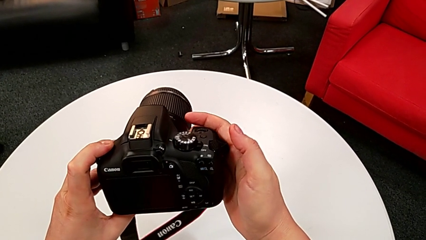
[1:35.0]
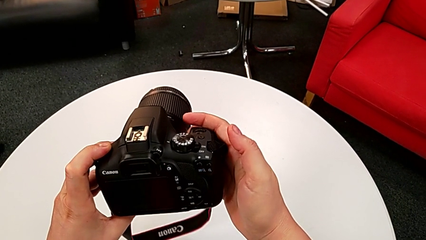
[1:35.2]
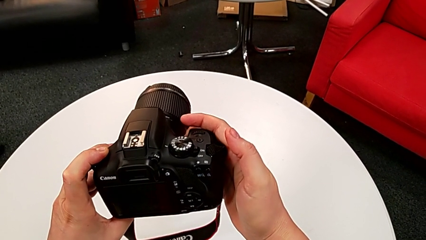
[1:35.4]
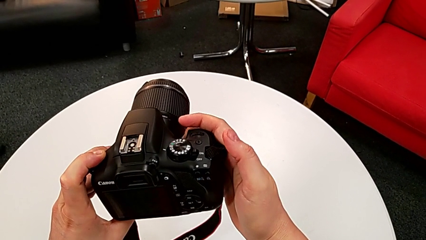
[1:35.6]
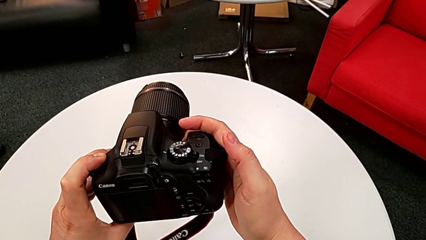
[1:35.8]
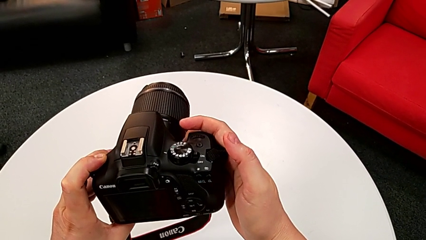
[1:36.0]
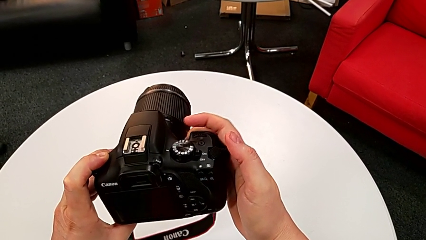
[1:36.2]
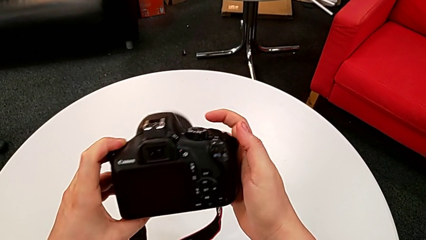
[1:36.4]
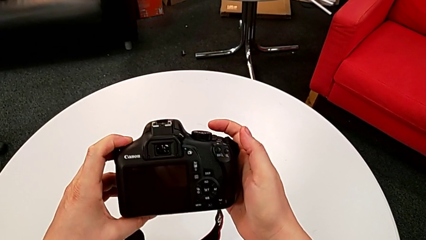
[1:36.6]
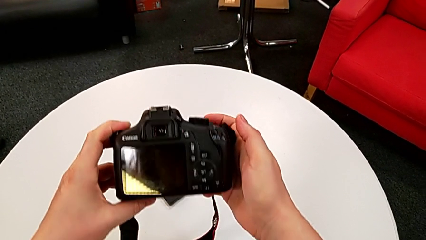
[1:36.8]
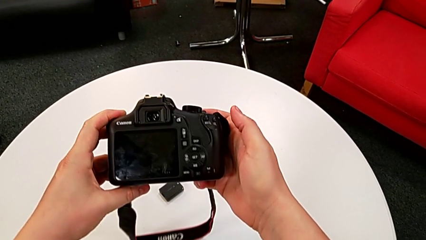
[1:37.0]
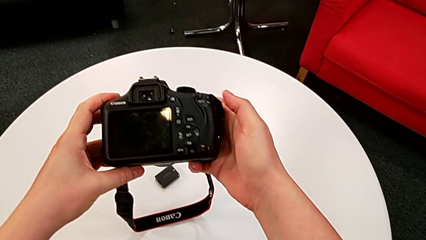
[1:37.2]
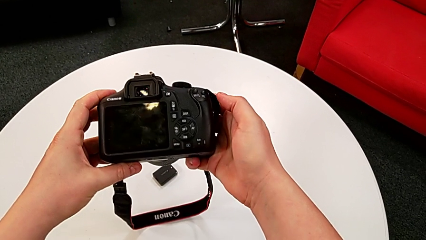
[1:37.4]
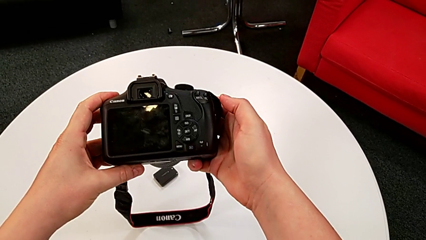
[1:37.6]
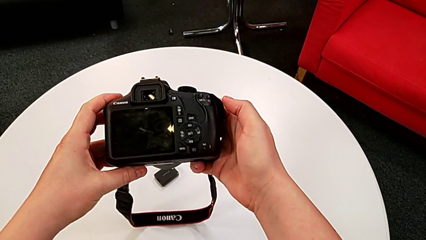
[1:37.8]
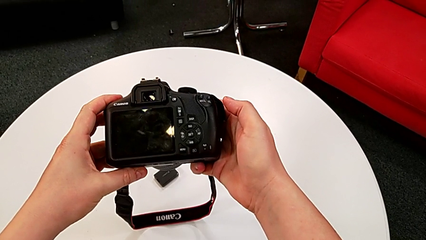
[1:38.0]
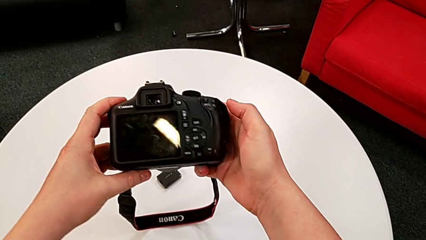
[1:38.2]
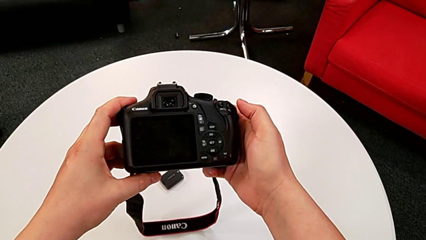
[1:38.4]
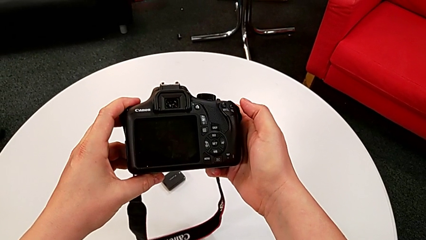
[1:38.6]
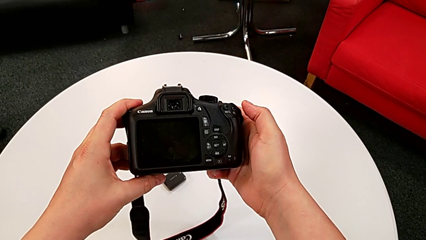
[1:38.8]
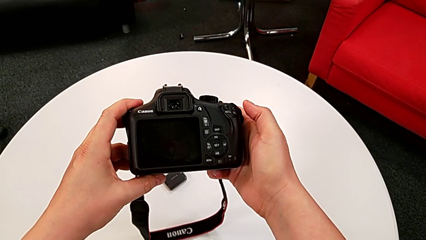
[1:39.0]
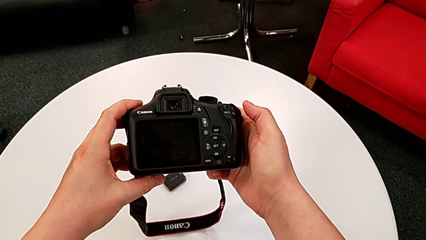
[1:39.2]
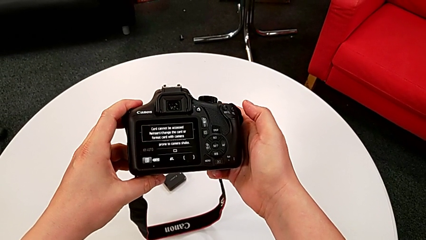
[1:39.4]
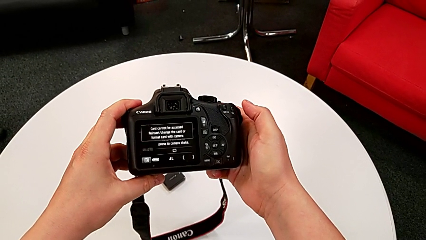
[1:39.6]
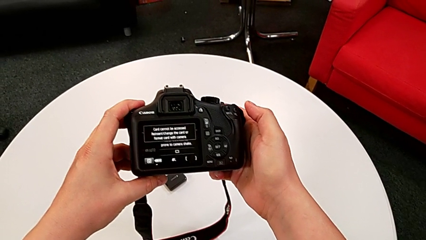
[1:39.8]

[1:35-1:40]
The camera wearer is turning on the camera. They turn the black DSLR.

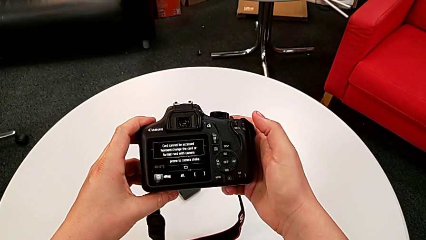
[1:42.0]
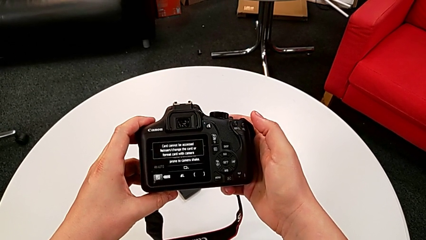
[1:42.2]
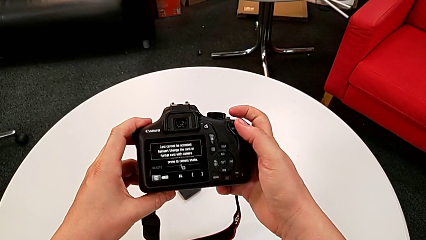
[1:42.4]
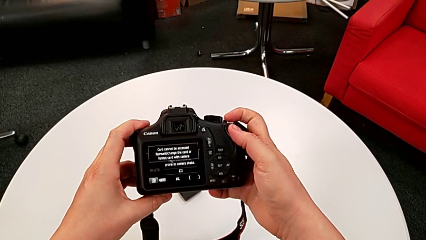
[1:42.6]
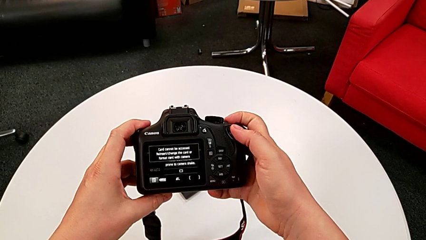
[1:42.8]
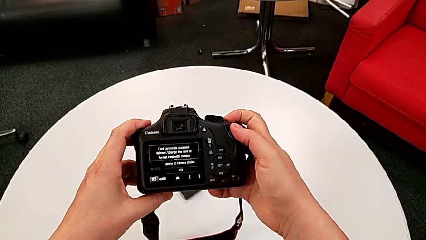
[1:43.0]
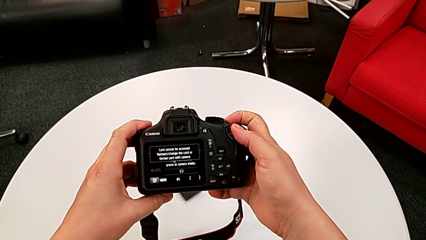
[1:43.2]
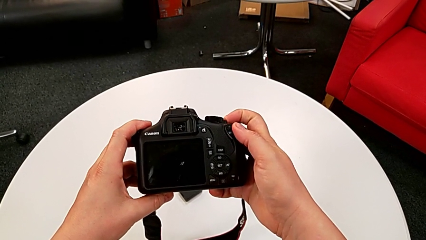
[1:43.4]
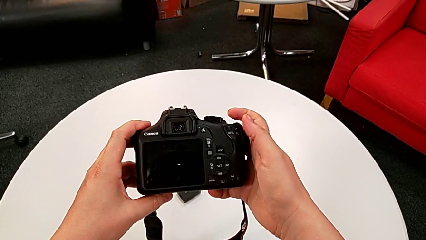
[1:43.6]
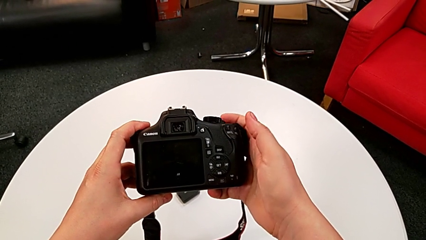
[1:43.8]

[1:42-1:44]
The camera wearer turns off the camera. They press the top button.

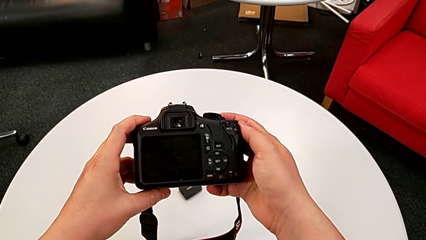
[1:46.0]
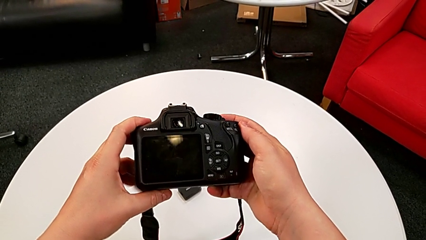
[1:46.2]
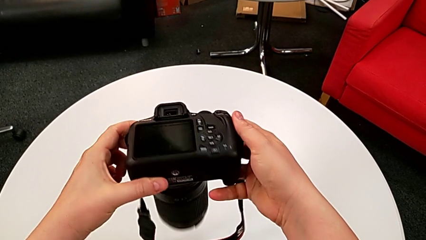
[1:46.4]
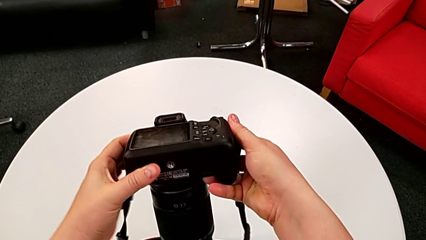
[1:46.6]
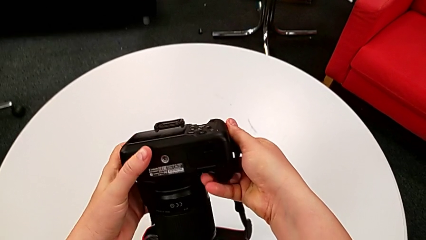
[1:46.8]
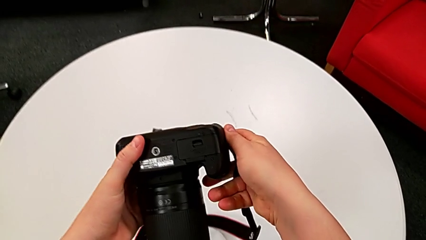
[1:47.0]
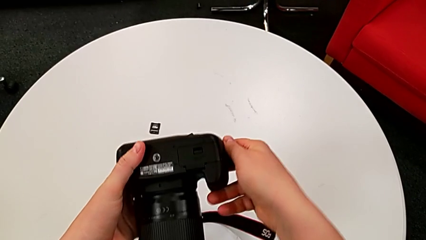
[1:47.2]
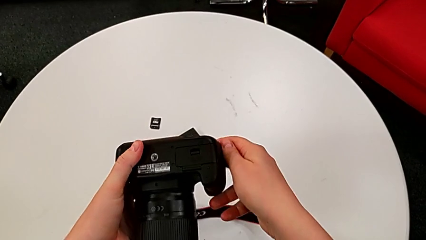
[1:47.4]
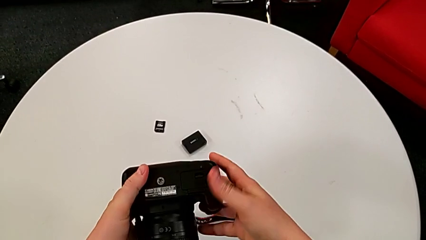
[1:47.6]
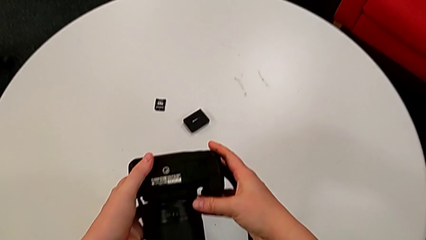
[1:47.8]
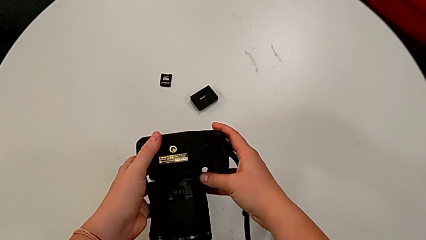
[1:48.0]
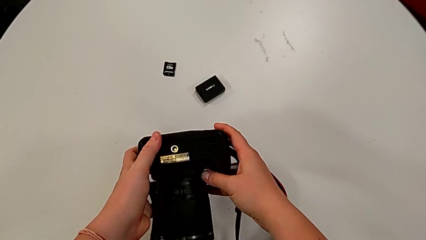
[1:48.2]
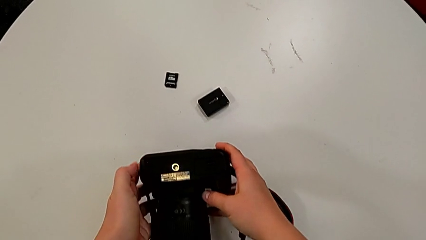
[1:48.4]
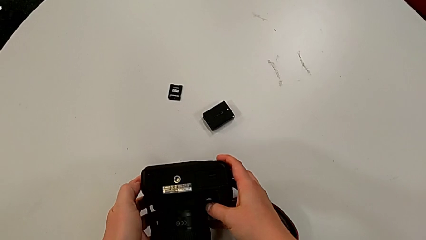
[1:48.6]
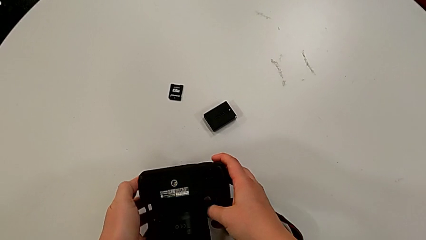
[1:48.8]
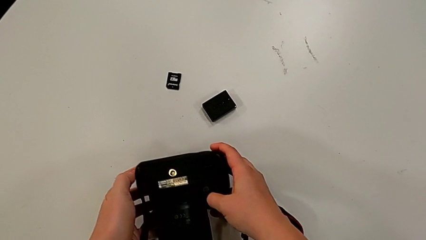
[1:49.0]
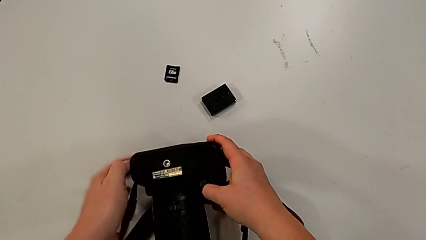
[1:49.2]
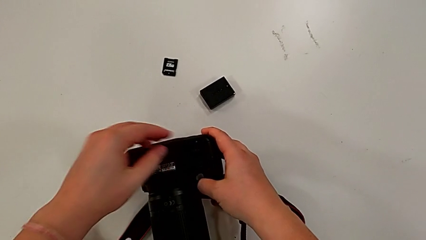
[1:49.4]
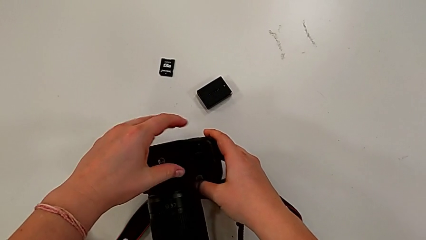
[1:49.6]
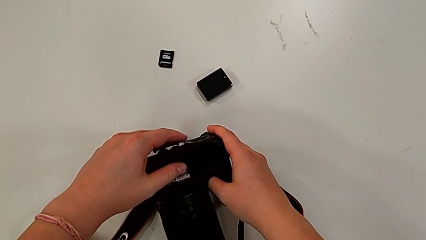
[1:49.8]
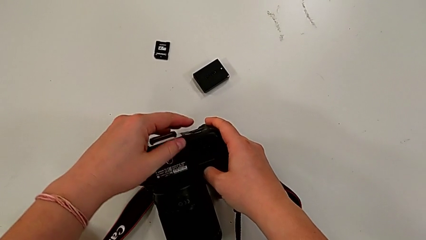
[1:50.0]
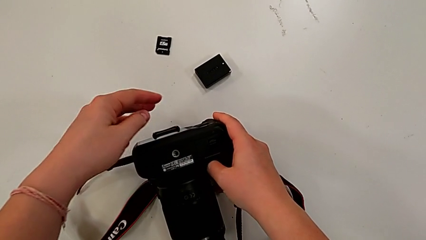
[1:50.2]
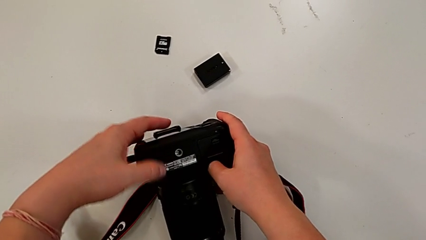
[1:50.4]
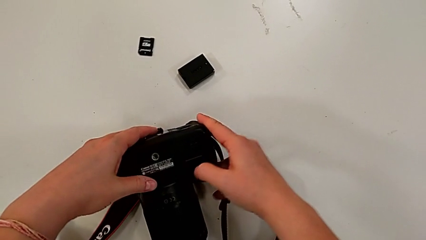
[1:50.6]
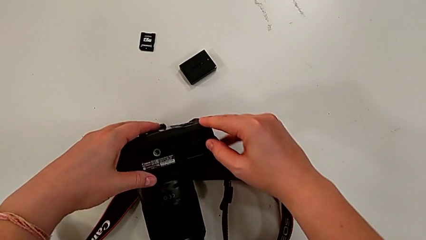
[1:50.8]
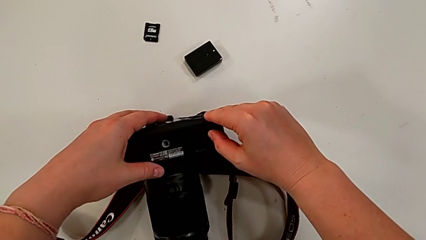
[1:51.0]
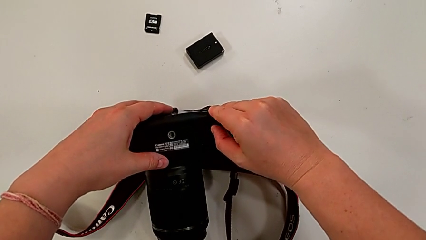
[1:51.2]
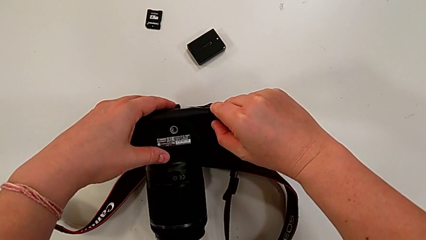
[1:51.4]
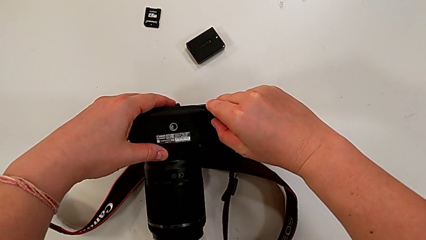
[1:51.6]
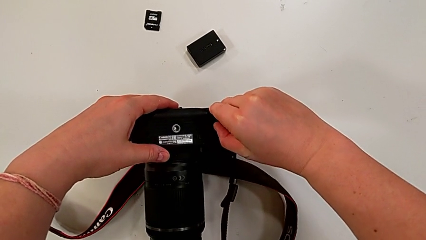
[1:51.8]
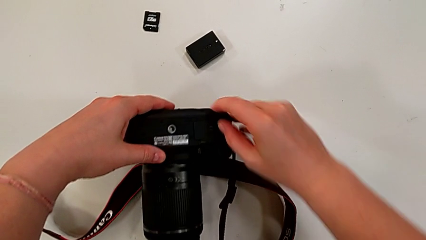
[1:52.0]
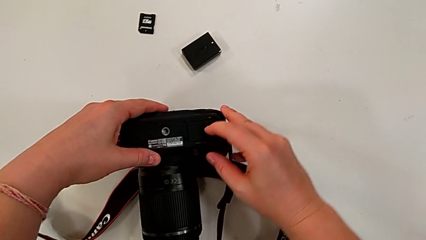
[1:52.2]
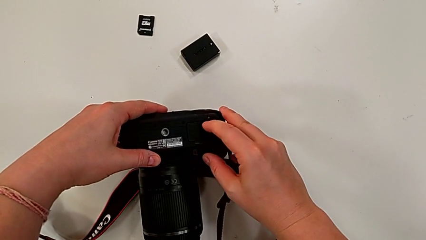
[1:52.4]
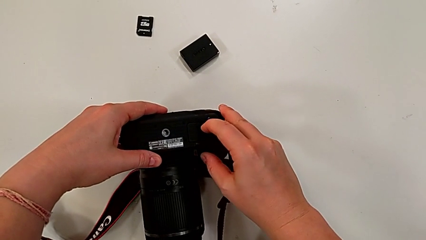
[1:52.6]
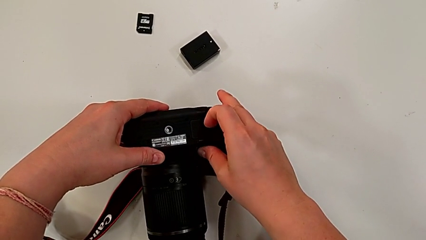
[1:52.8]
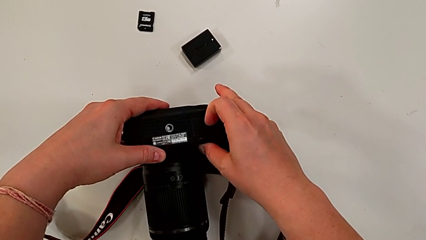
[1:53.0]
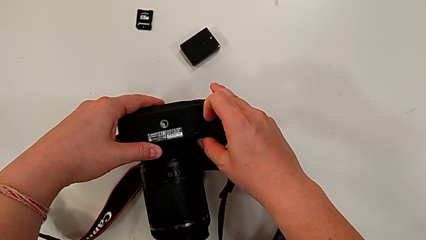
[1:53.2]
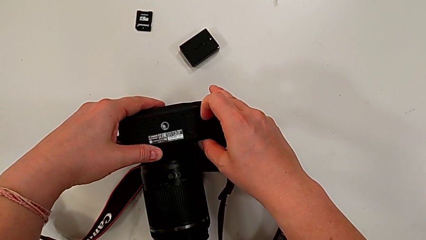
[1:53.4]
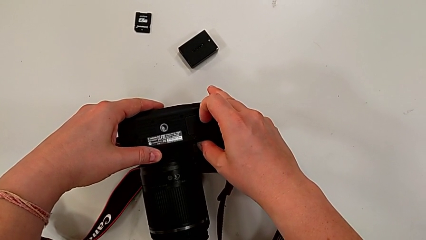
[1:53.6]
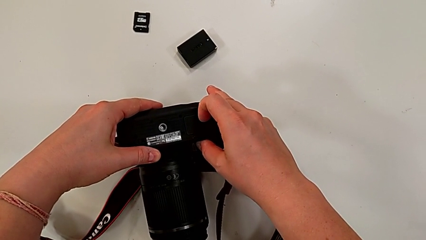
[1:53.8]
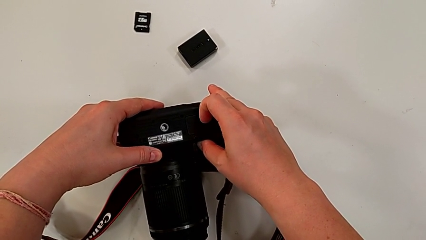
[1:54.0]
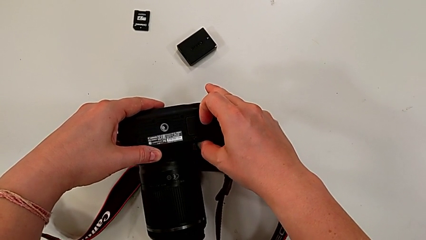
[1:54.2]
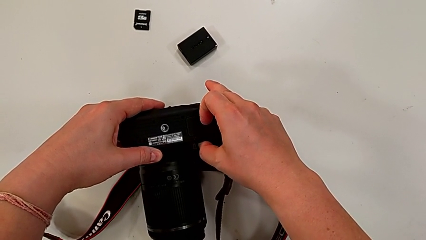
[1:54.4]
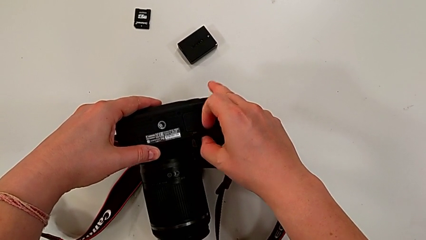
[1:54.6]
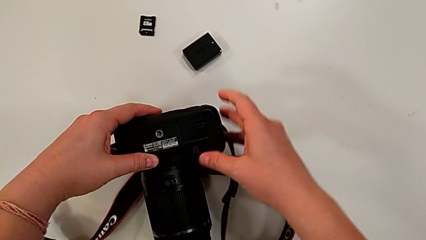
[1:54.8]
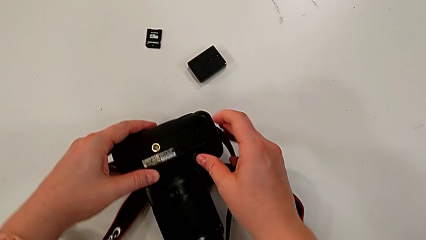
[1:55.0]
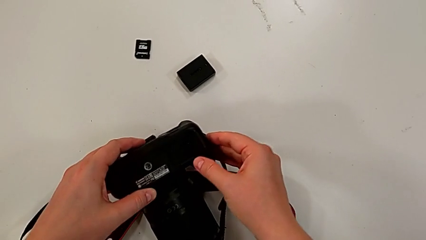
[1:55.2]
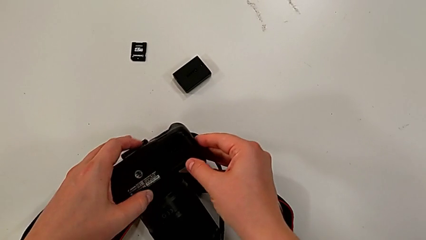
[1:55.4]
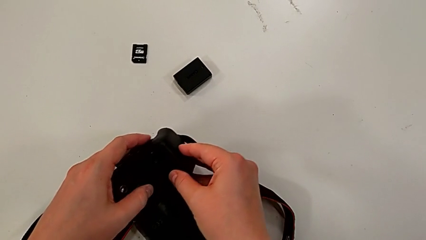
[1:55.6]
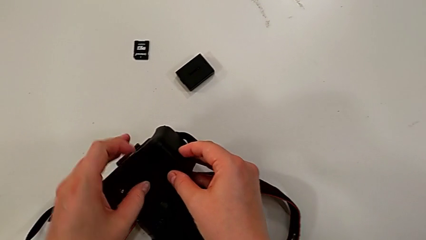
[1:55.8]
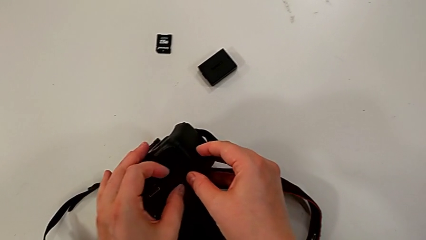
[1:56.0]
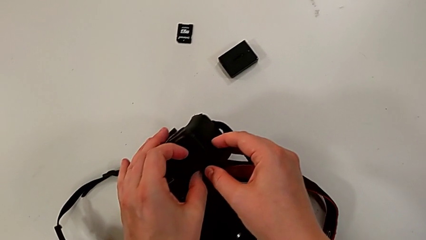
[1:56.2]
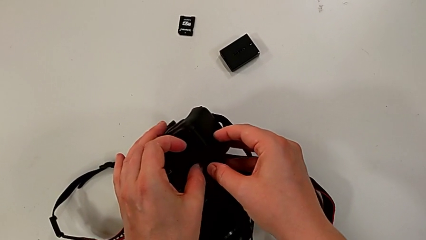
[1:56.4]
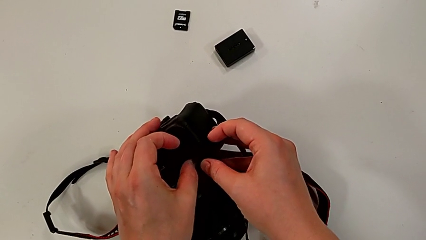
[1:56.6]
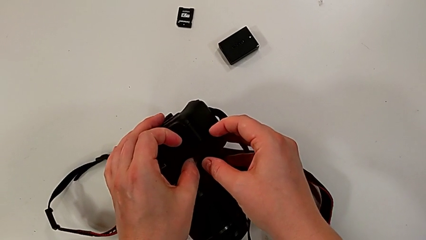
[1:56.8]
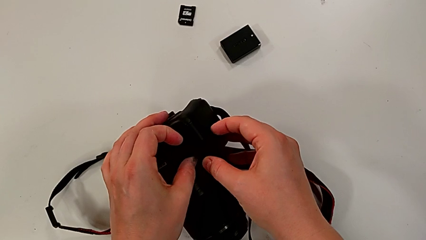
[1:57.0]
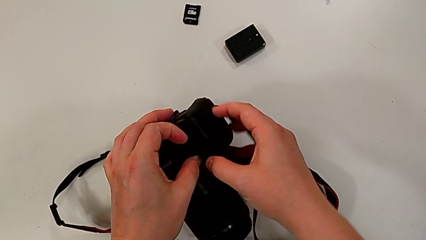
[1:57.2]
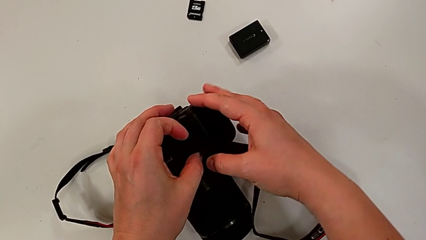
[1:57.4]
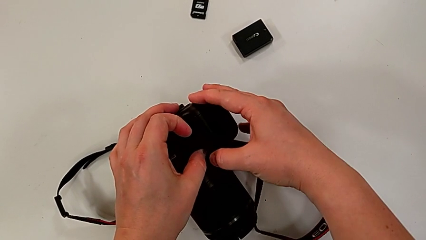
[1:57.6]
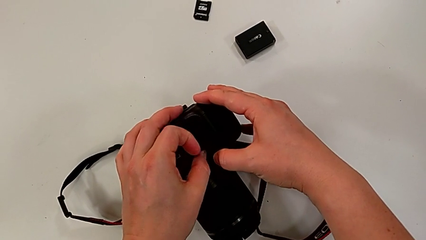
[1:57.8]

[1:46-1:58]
The camera wearer is changing the battery of the camera. They rotate the black DSLR, place it and press the little button.
